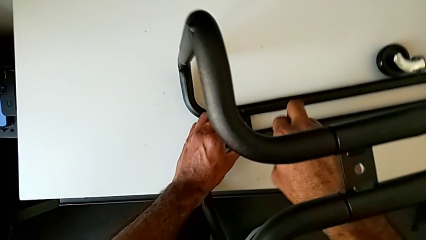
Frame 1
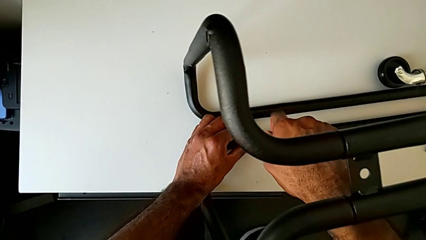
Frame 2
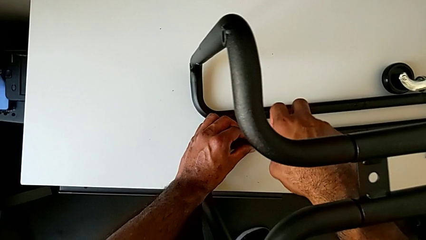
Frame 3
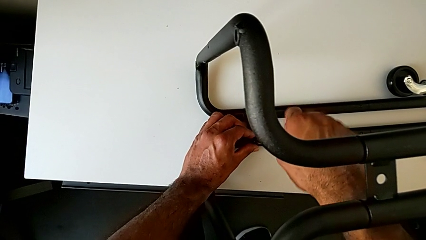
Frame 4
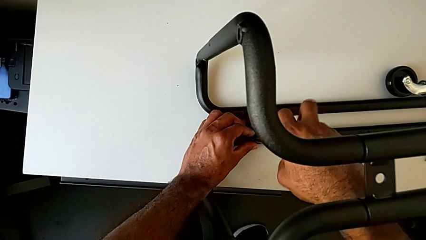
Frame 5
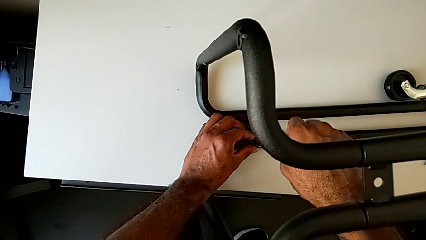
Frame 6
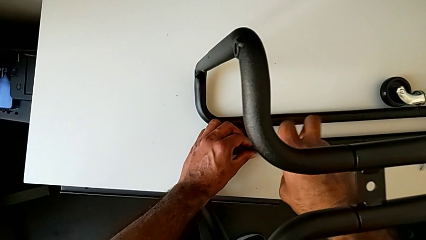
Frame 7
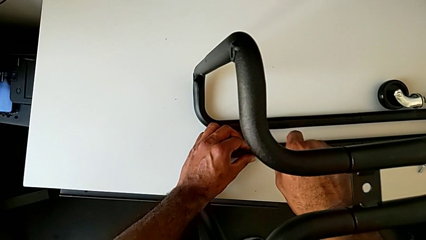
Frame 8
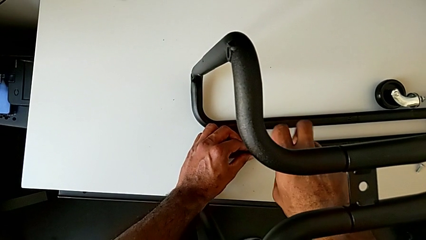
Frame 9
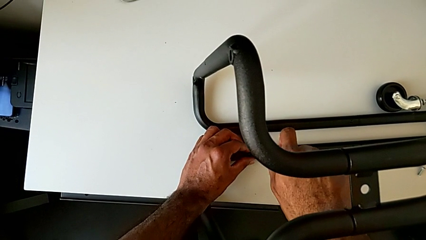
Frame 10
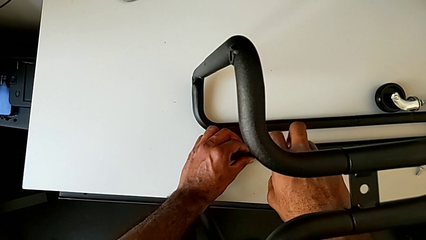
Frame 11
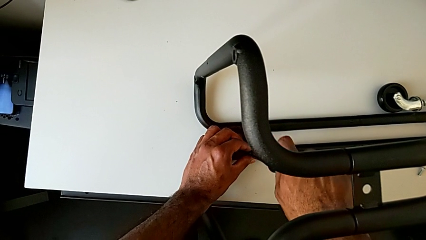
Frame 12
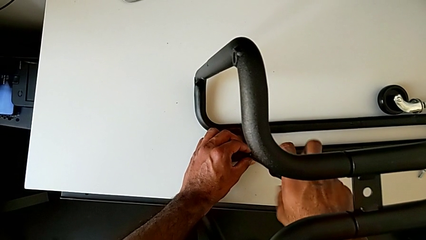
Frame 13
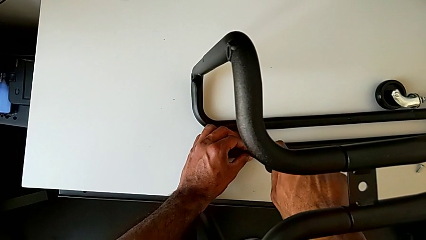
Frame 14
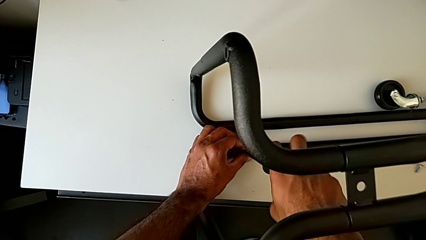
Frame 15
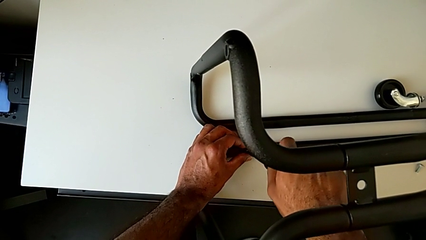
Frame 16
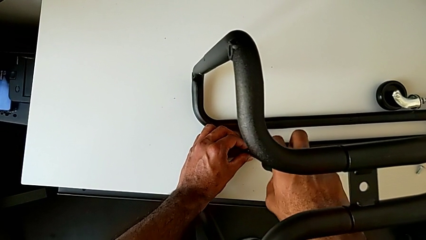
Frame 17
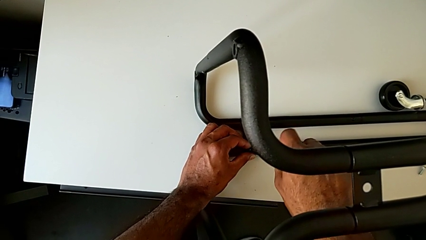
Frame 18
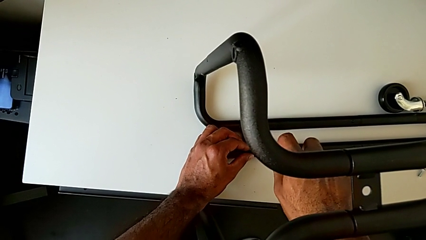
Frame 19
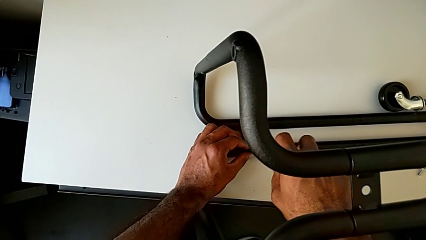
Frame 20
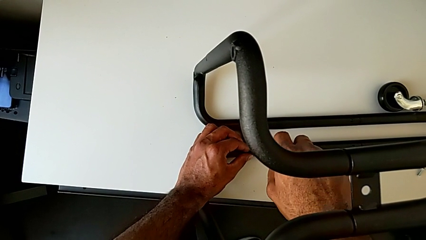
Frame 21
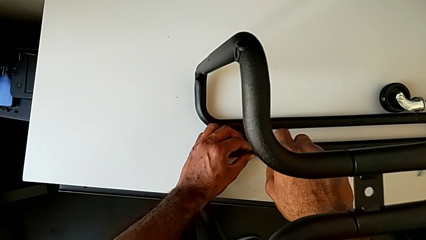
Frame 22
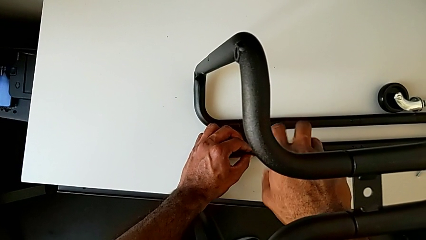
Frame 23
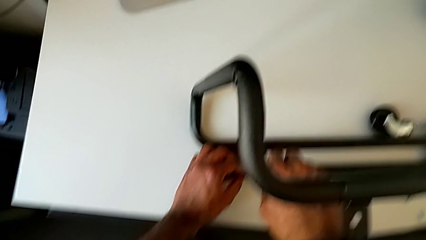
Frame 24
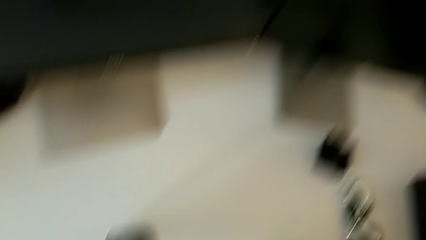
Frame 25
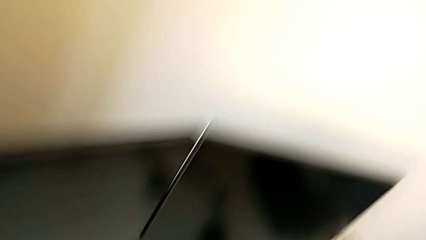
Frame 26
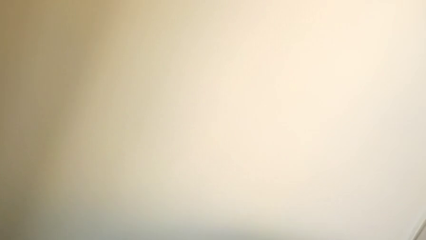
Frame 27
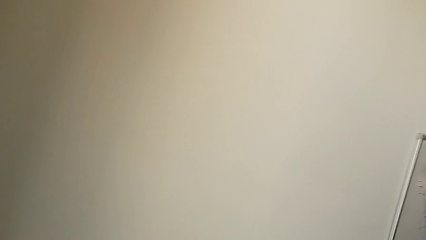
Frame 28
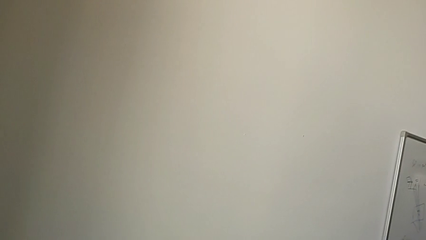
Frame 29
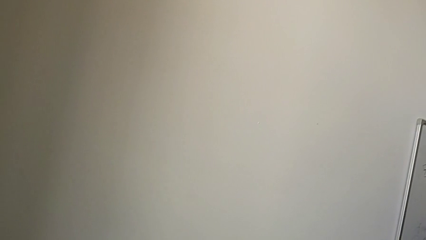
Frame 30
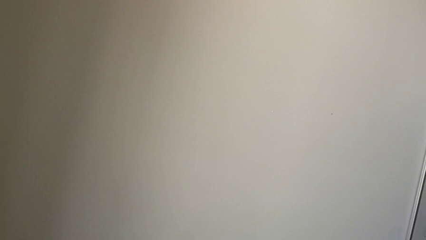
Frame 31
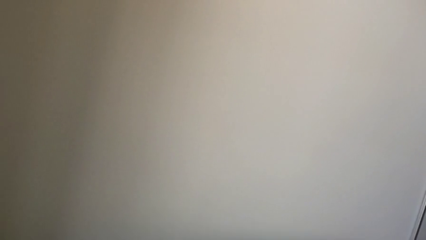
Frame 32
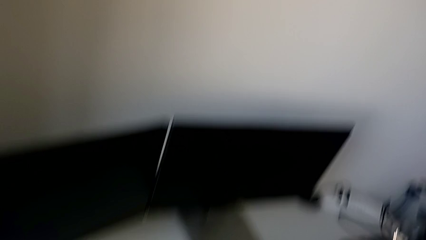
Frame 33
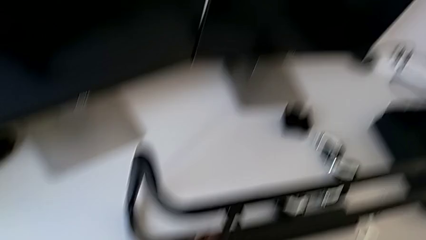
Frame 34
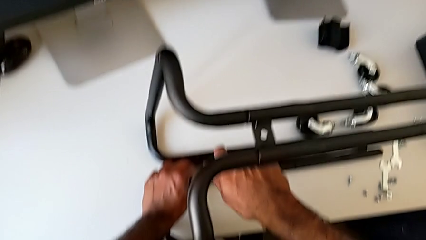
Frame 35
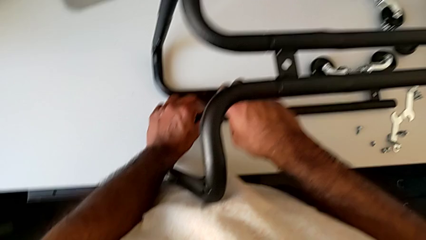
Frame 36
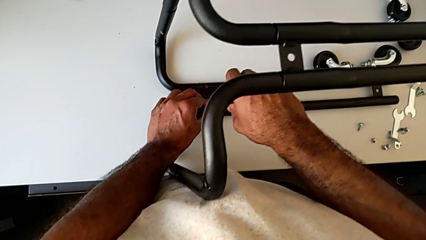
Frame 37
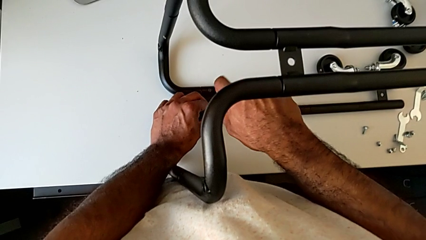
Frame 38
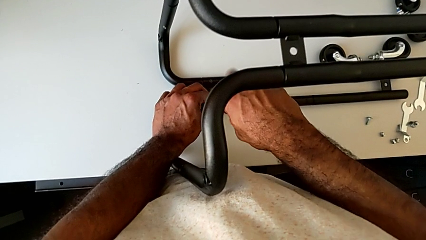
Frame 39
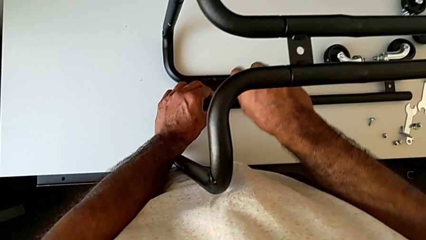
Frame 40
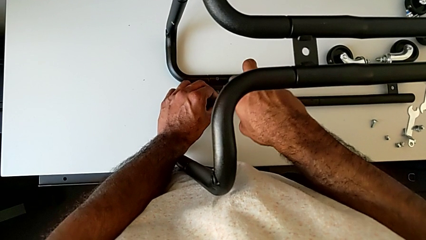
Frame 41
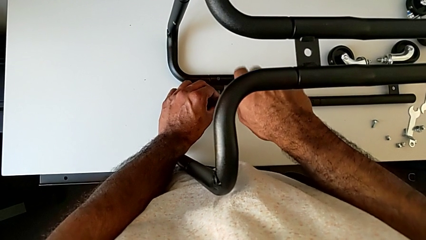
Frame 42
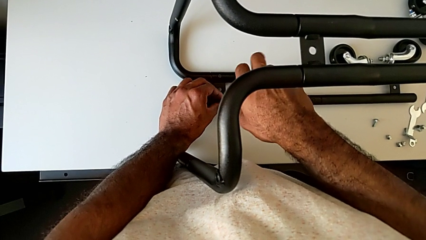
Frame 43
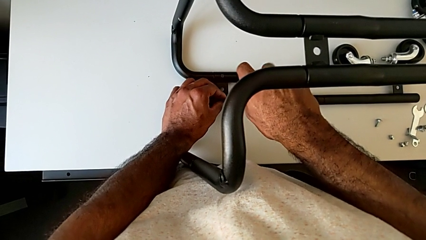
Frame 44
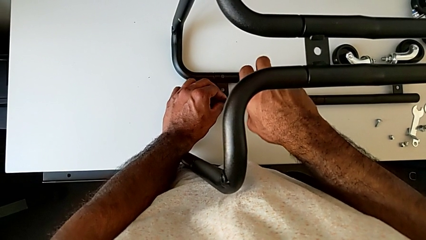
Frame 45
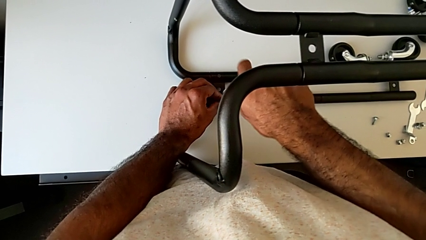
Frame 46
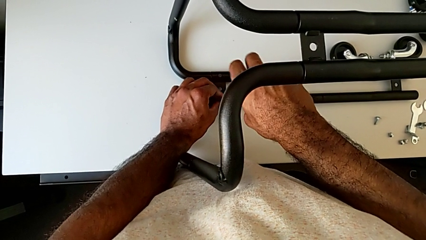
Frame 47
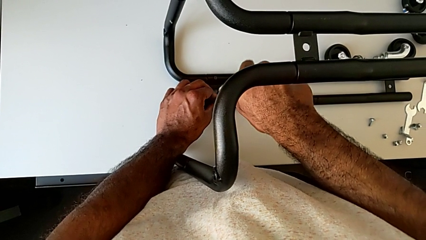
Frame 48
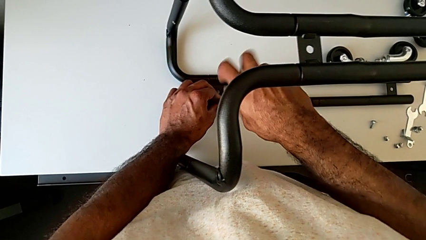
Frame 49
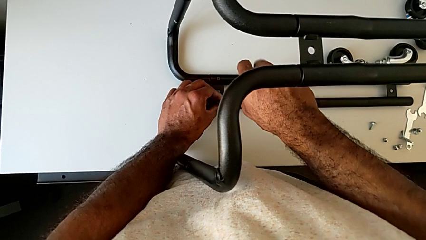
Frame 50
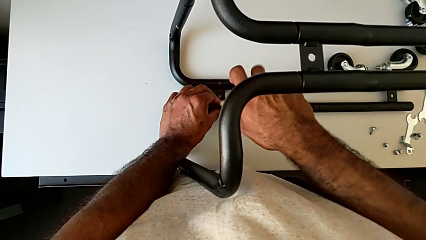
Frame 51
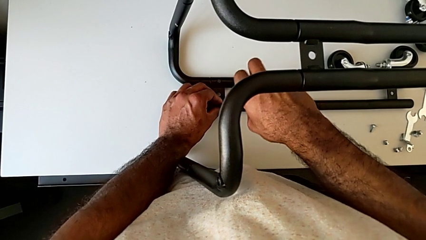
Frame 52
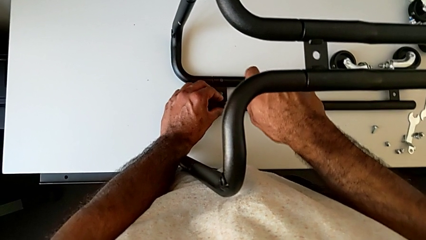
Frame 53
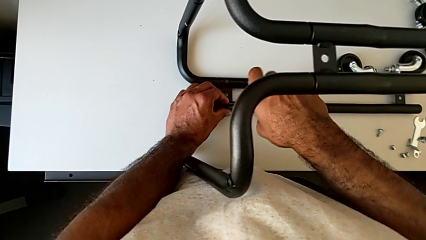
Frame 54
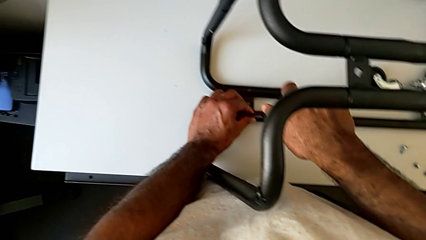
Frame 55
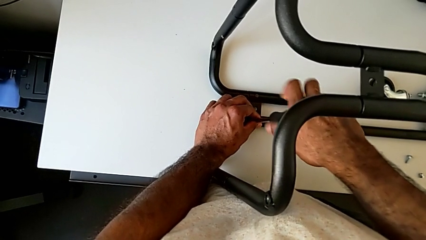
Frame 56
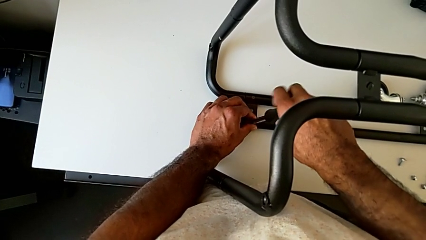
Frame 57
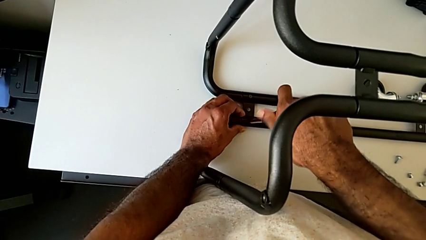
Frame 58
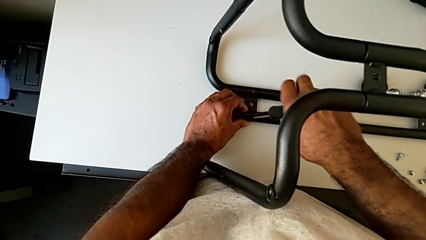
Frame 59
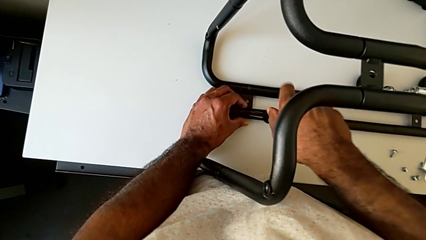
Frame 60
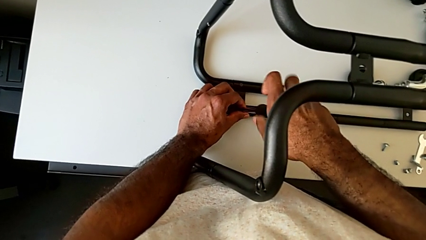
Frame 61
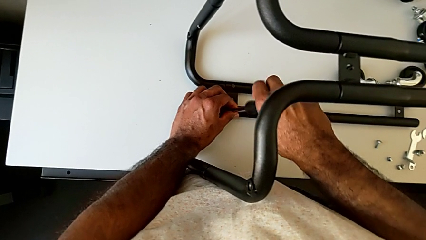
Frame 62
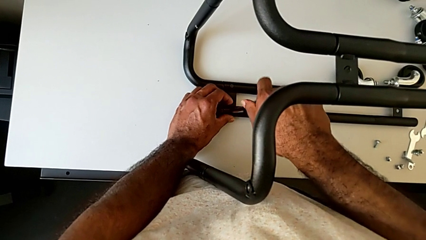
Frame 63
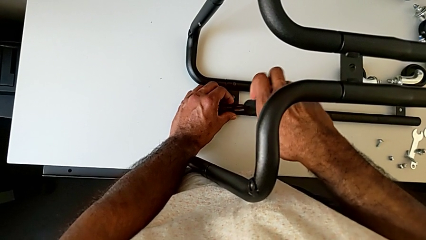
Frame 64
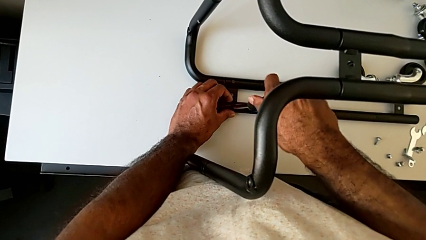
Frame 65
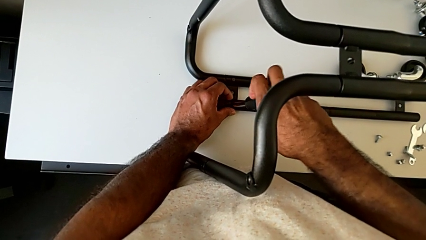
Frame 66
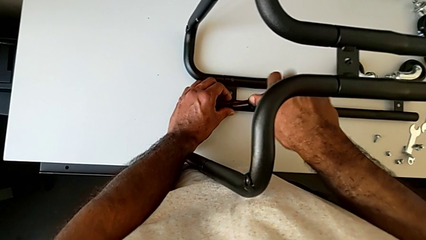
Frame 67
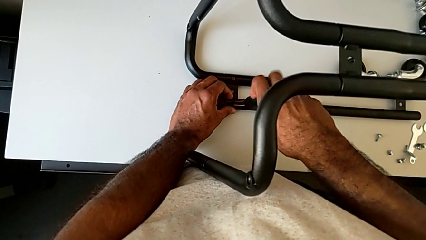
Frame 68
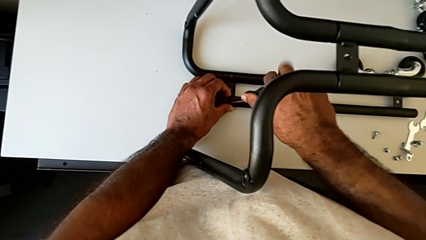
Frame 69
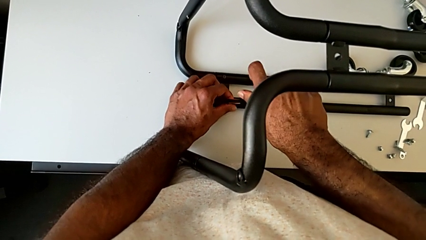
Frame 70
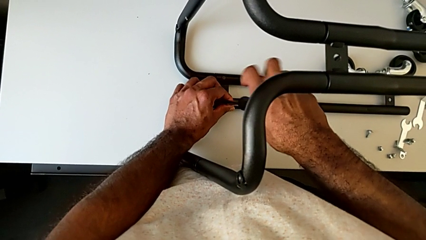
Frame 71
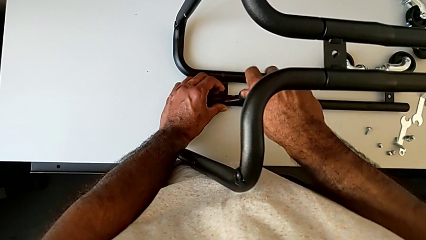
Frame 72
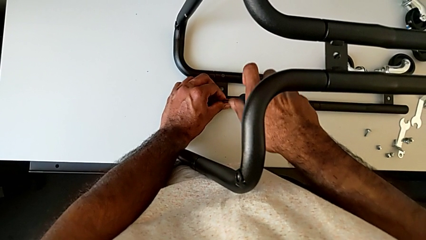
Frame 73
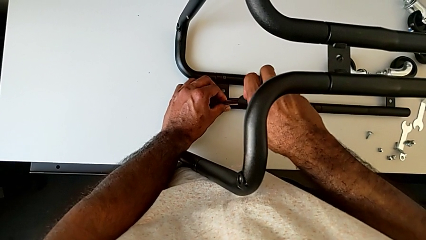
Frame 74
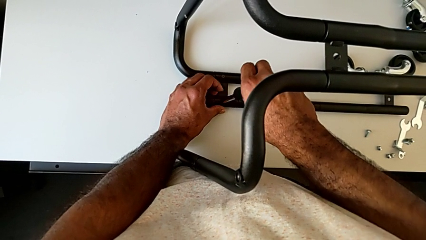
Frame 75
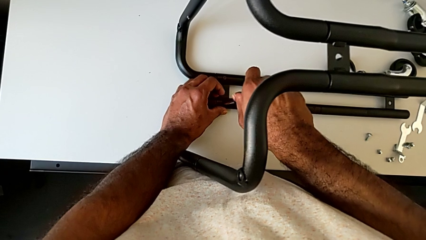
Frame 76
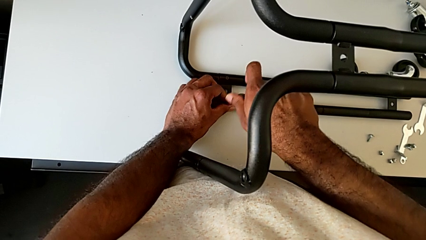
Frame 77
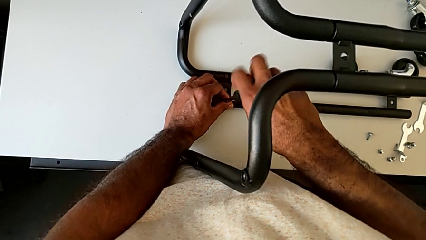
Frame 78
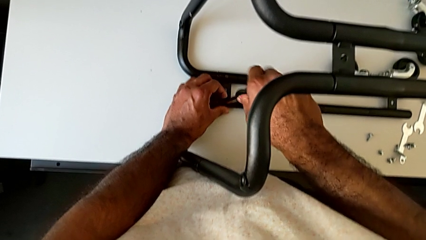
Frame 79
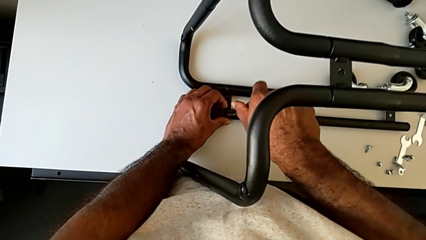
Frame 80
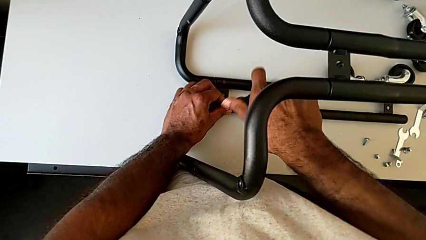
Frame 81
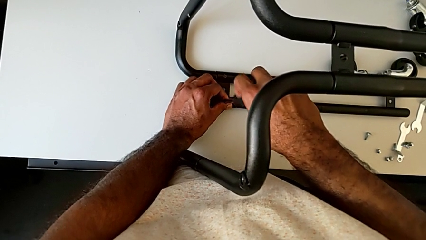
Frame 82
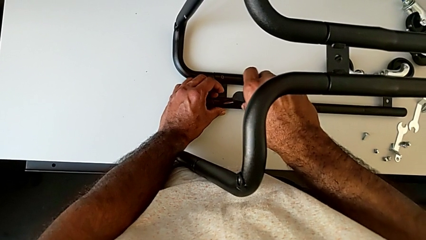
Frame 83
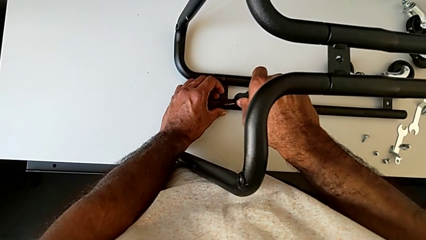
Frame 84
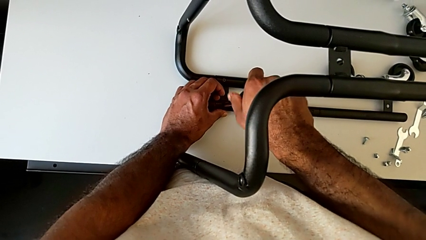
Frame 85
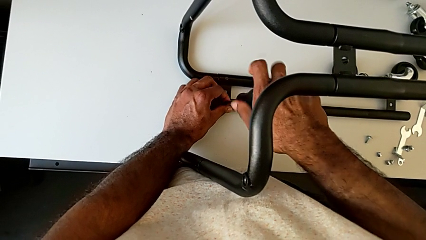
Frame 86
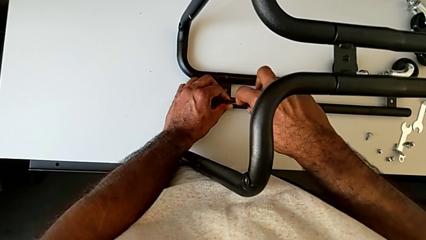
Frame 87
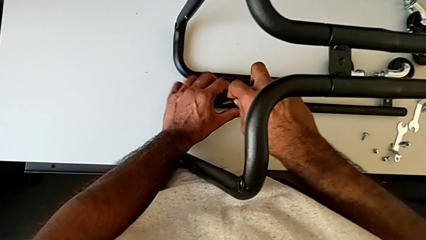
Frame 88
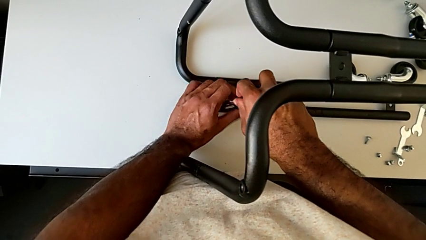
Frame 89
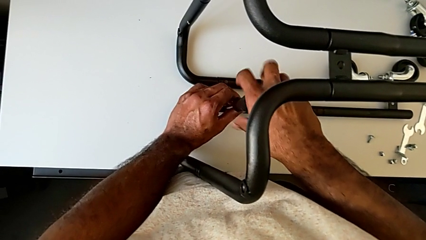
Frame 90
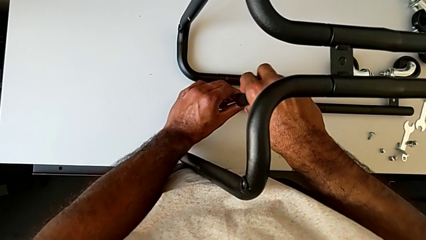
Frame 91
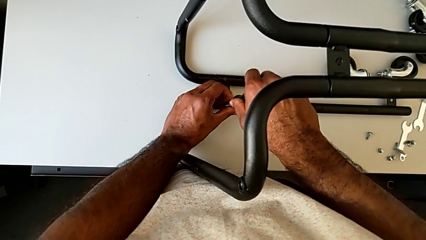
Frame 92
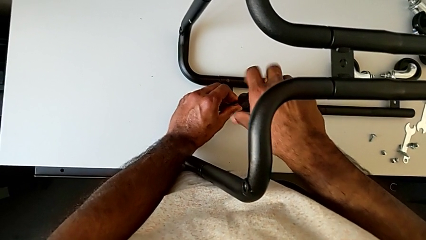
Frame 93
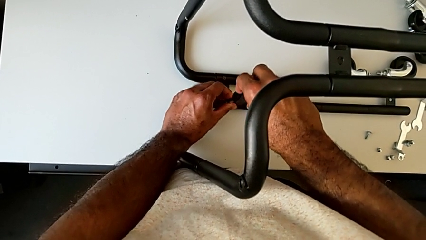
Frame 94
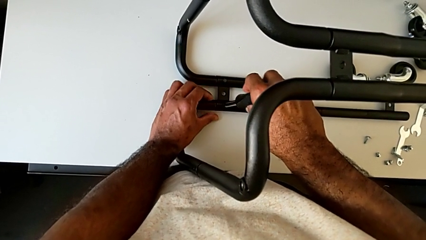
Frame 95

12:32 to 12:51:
The camera wearer is assembling the base frame with the side bars. They keep screwing the second screw.
